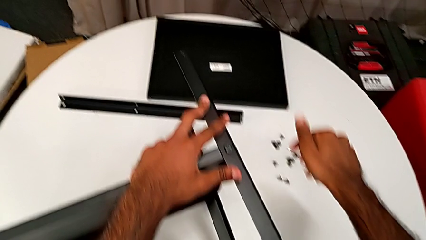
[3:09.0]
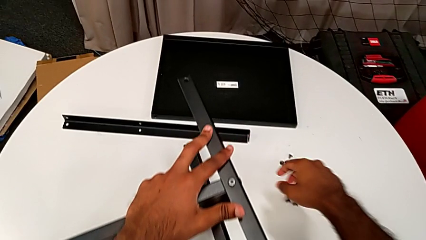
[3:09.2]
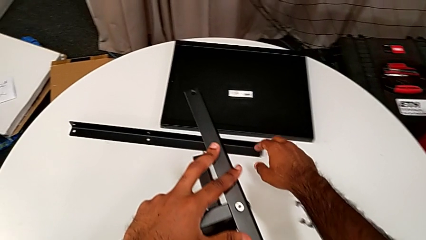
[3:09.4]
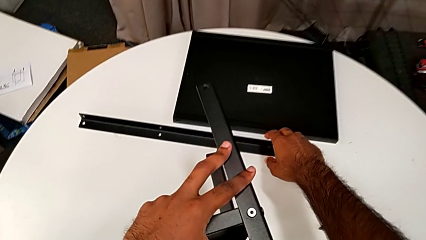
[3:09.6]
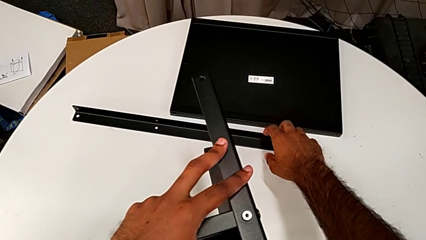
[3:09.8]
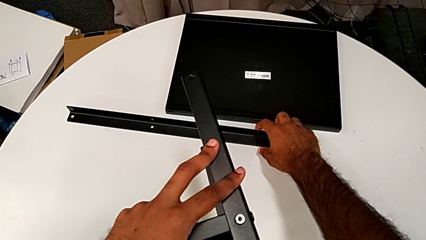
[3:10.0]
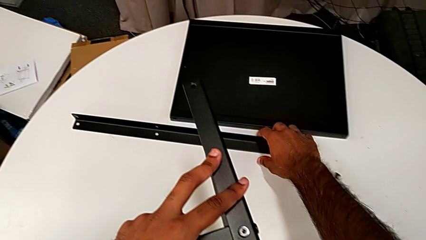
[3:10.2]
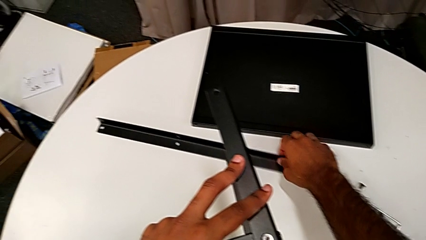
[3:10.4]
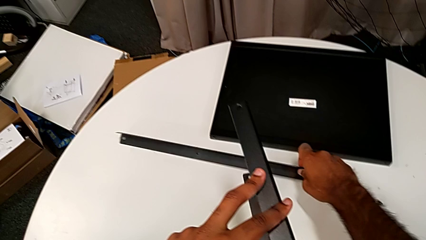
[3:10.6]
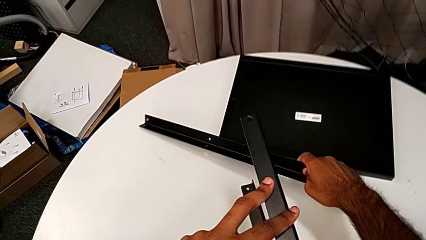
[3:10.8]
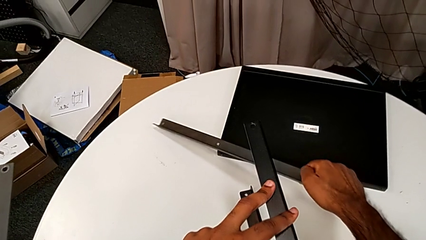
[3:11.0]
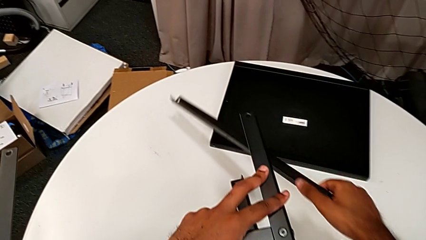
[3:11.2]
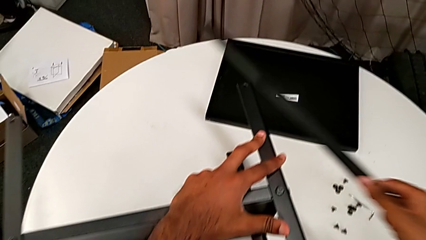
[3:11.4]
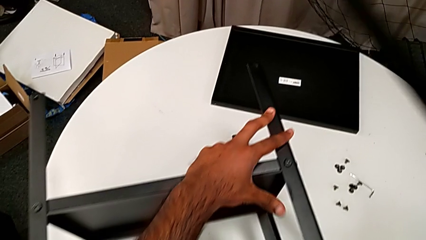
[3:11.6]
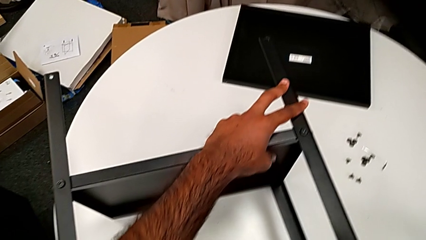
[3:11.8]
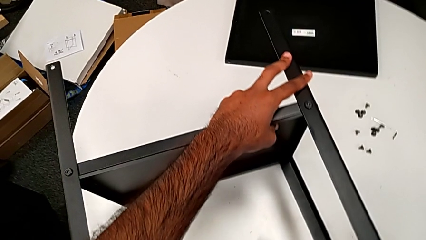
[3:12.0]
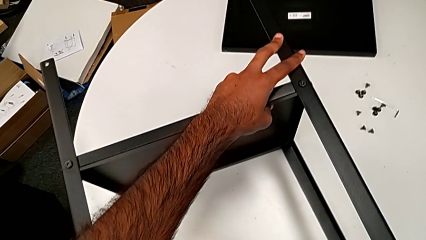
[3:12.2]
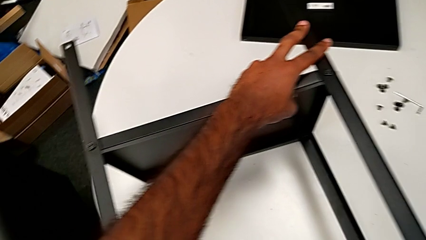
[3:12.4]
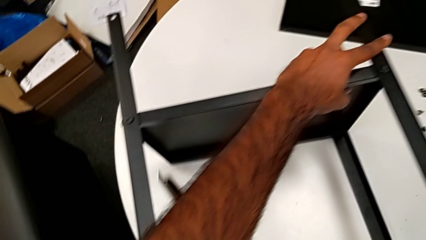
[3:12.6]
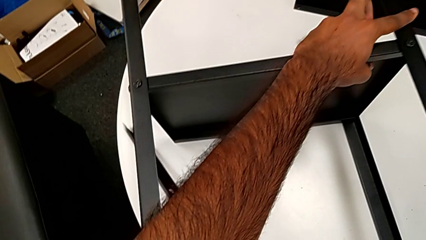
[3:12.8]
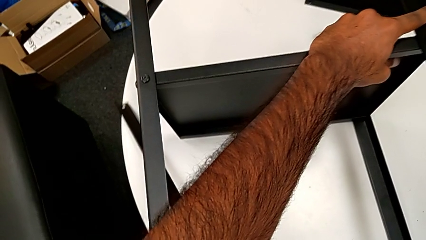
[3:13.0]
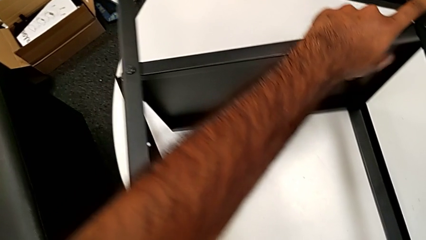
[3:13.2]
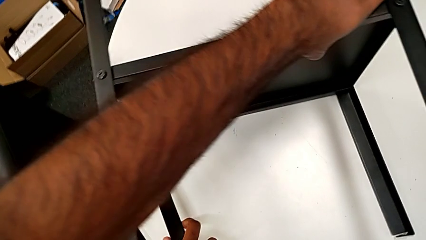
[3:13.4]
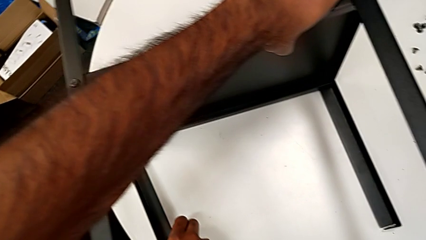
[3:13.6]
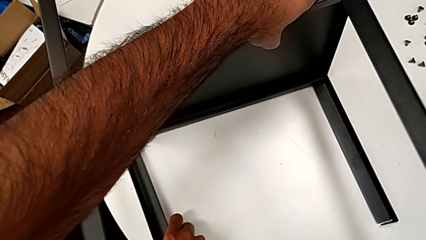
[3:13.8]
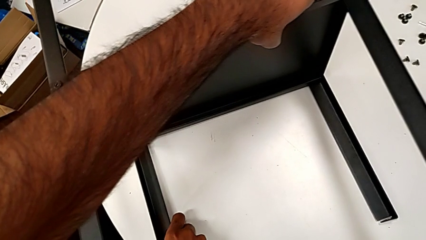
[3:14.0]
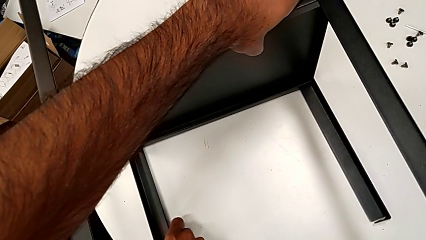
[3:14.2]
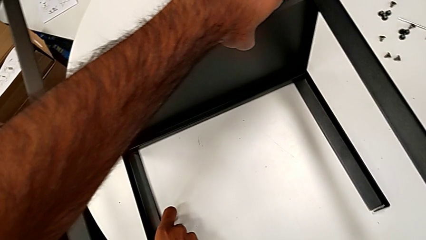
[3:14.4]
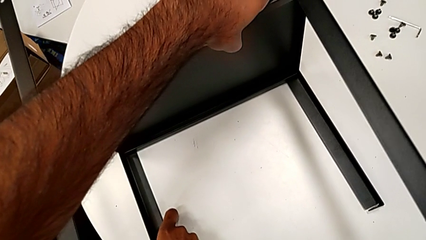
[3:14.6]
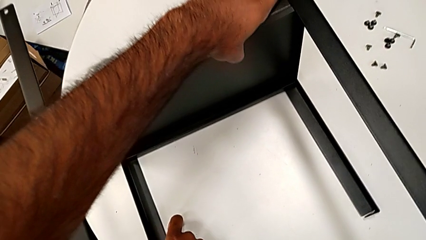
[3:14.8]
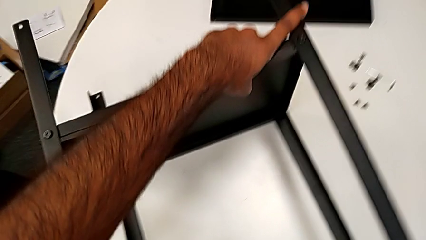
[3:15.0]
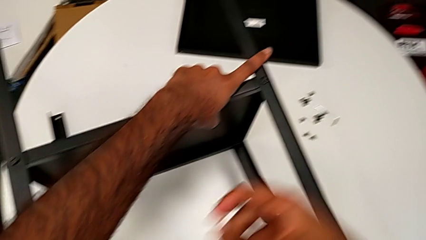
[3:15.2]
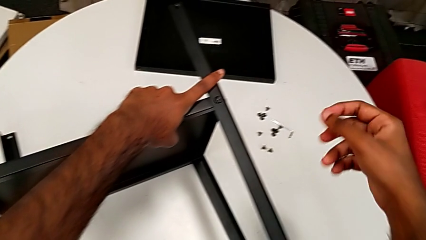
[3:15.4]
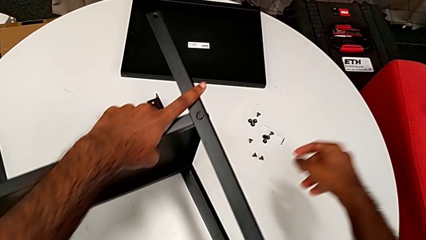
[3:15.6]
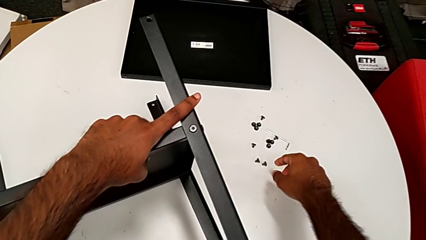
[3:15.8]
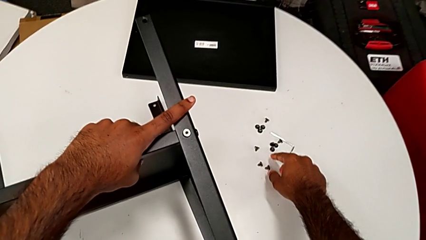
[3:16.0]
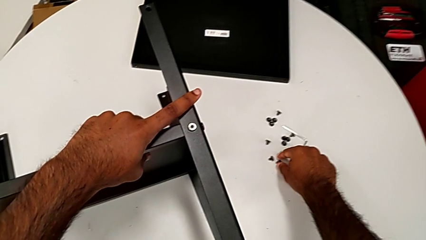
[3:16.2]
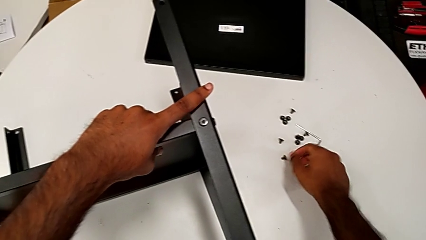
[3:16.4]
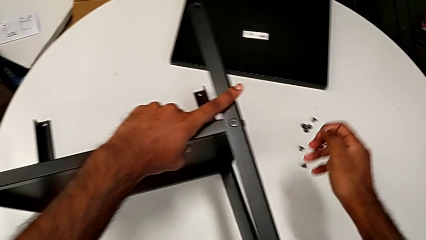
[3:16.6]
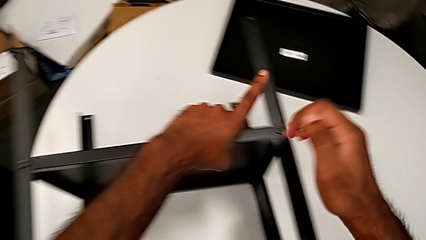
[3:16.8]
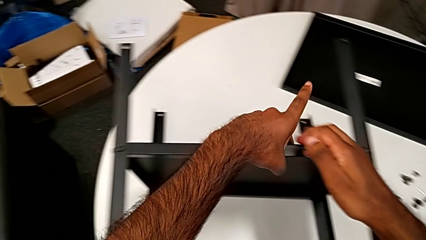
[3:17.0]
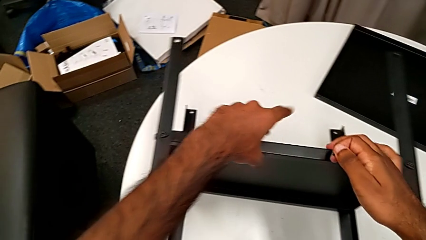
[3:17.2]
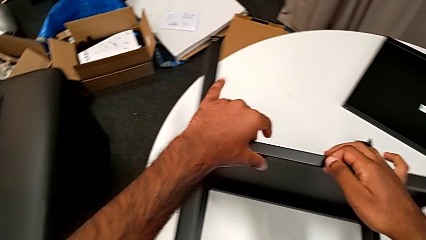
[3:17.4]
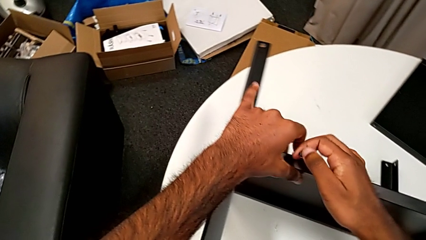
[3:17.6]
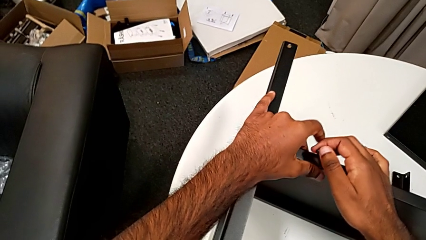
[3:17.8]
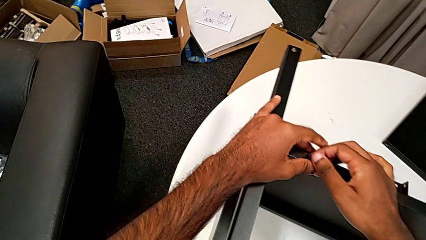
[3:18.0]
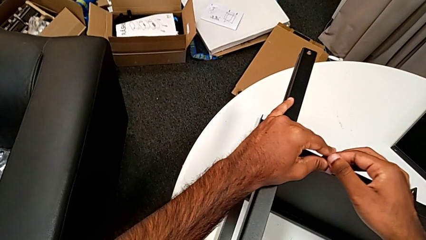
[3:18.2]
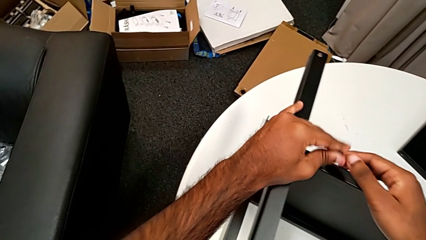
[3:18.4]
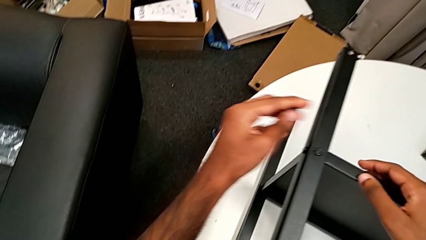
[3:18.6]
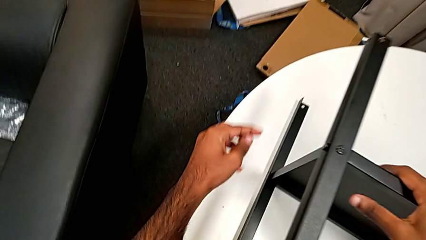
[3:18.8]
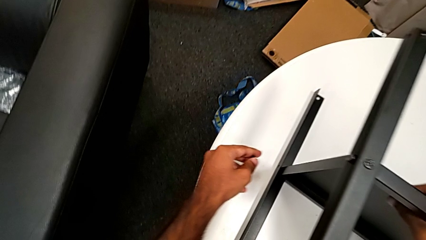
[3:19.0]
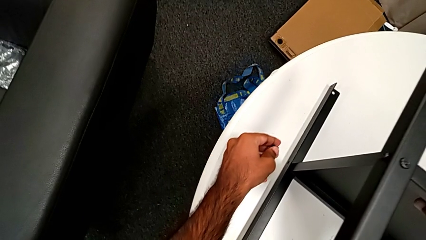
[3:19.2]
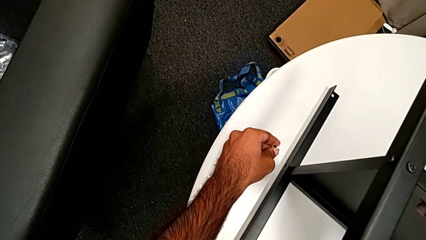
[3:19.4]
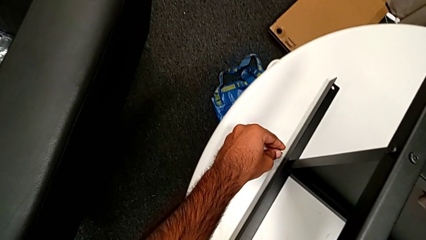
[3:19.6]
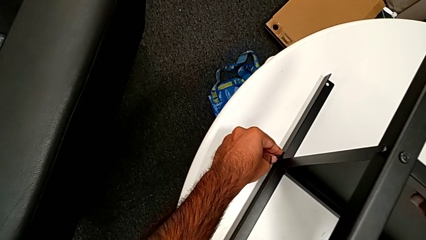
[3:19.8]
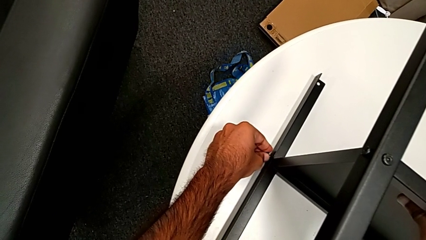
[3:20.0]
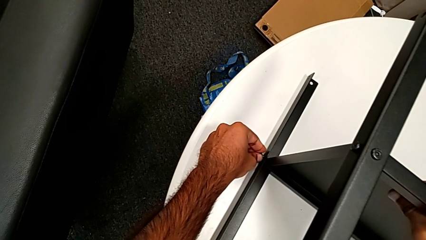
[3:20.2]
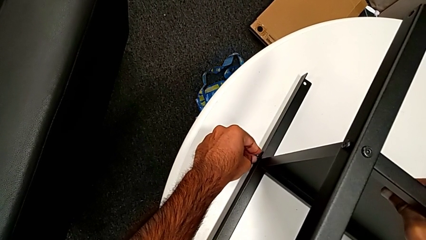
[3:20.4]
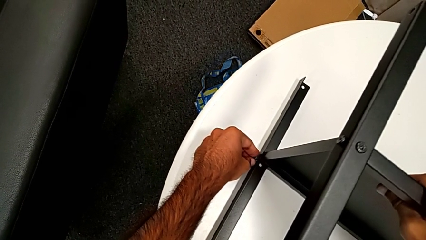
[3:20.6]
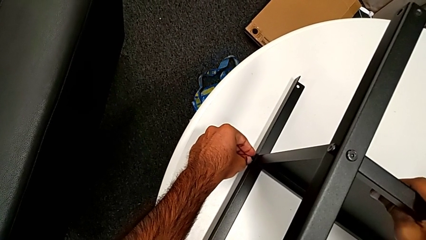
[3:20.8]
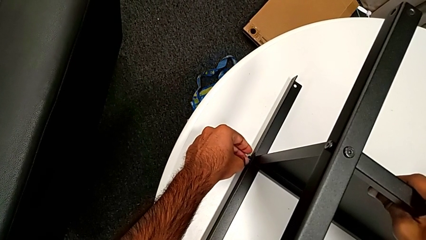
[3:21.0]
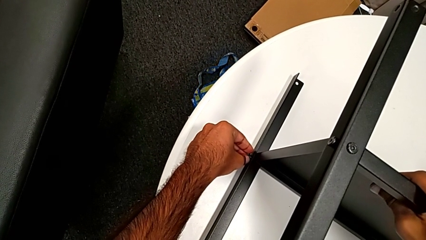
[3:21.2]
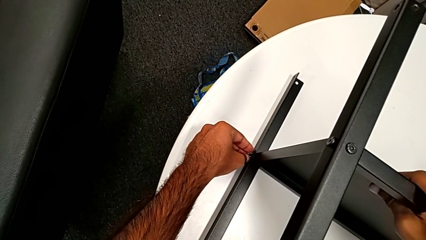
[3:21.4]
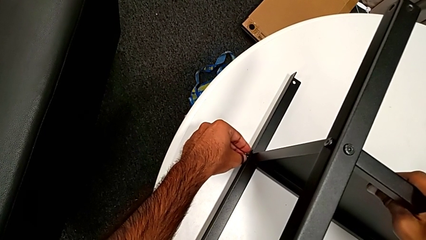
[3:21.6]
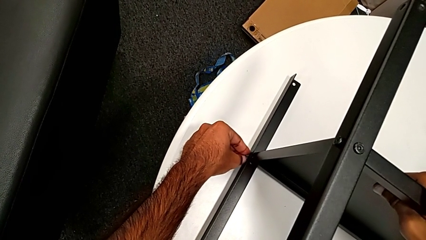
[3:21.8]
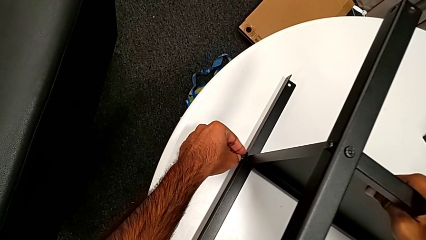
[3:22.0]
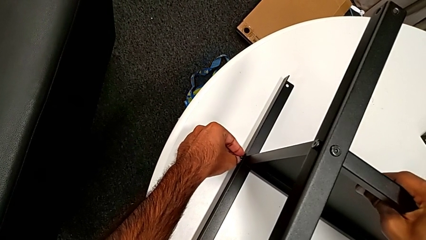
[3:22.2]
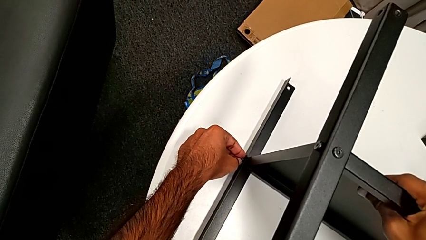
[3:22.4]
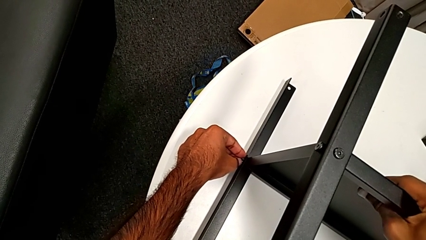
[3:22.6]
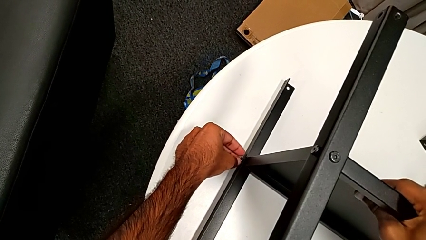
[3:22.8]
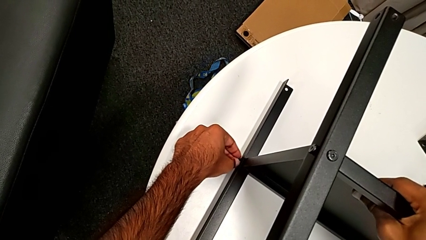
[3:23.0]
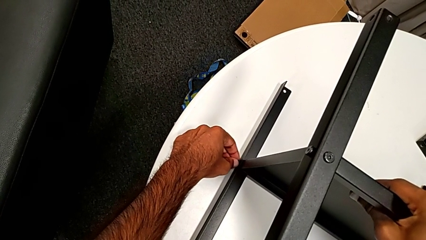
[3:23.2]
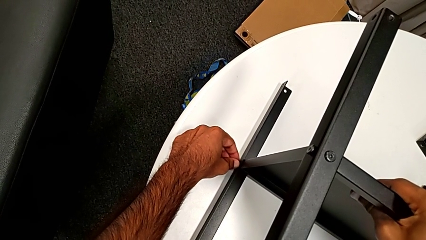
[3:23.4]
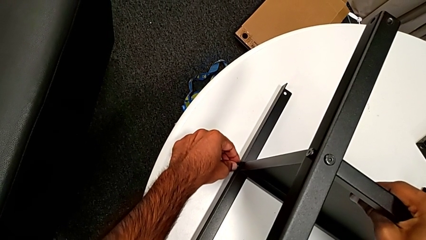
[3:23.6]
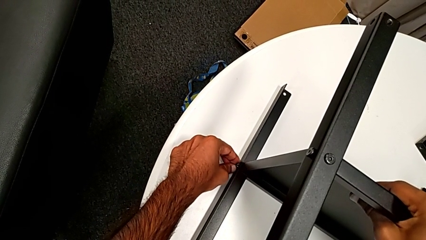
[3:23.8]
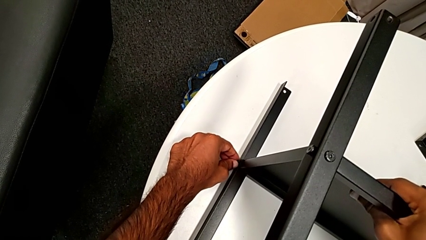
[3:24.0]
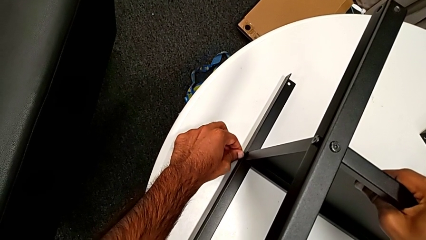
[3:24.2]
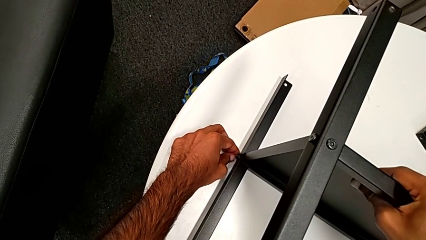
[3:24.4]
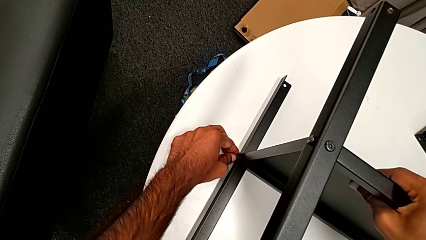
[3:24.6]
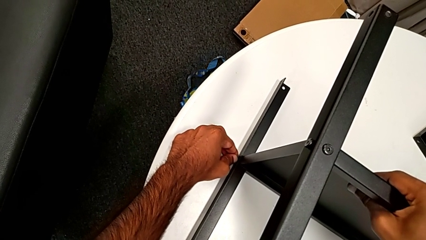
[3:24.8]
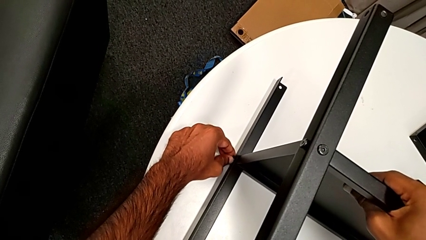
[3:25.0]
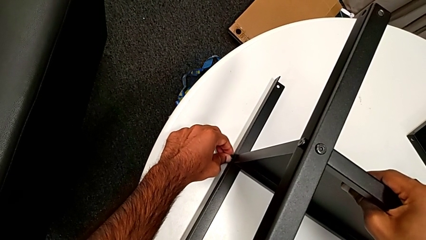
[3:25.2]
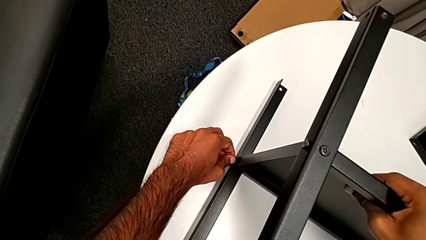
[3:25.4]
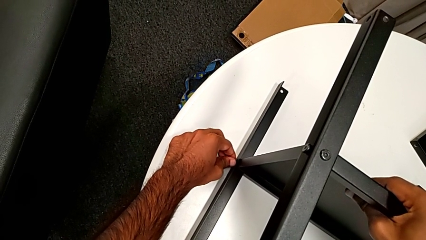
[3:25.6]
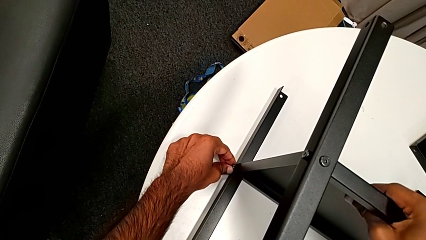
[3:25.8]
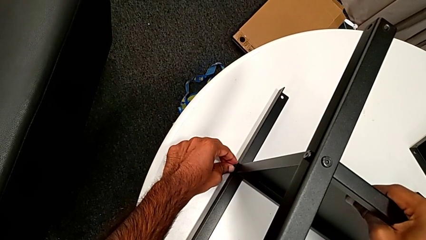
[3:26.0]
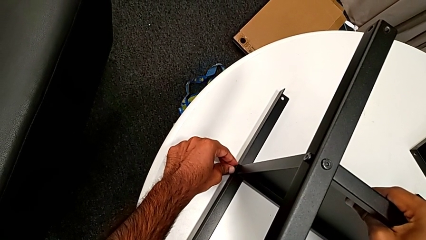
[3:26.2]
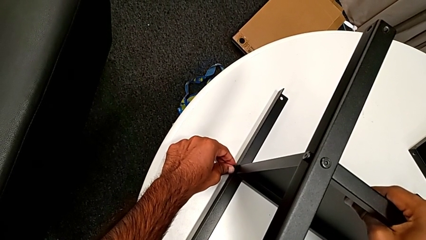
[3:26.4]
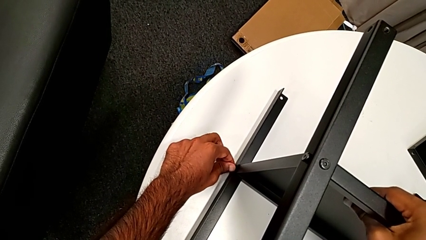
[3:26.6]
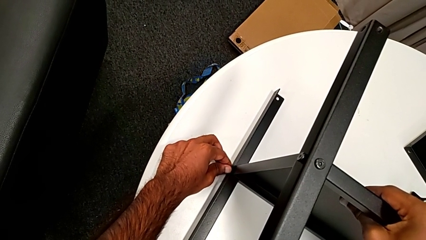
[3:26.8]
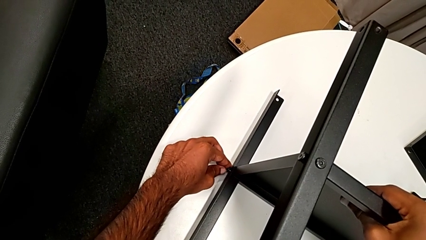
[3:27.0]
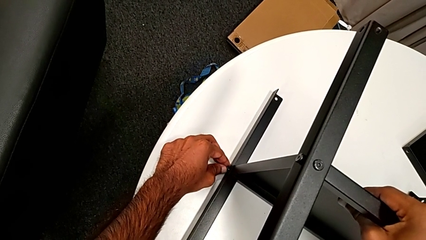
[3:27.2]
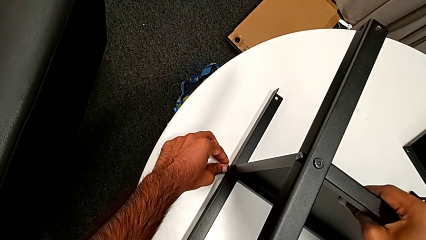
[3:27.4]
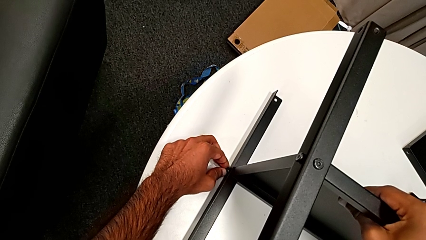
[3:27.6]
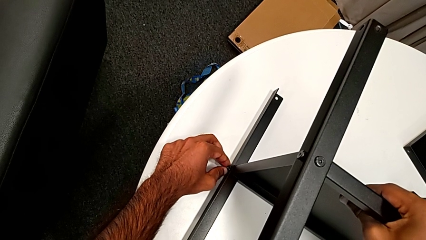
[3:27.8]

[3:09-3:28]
The camera wearer is screwing one side of the fourth leg of the shelf. They grab the leg, align it, grab the hex socket head, approach the nightstand and begin to insert the hex socket head.
